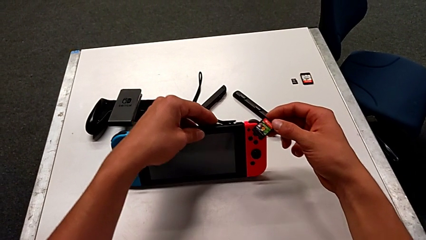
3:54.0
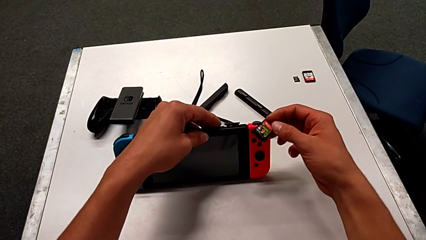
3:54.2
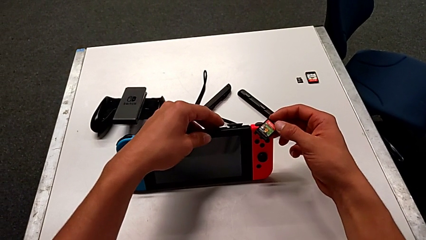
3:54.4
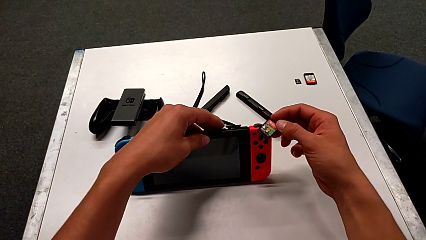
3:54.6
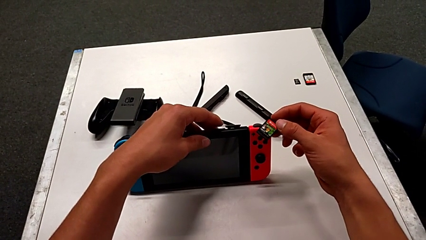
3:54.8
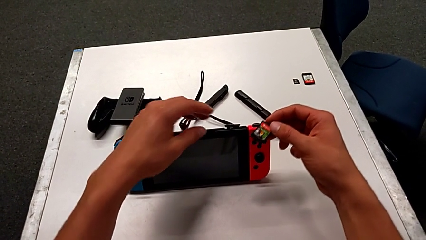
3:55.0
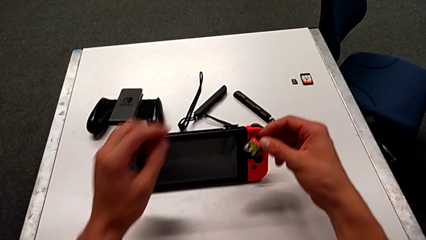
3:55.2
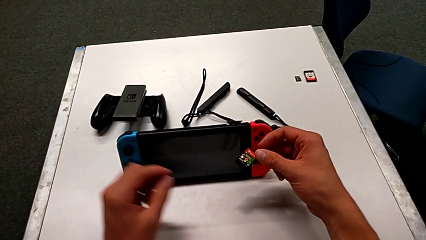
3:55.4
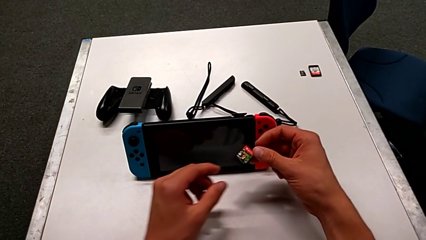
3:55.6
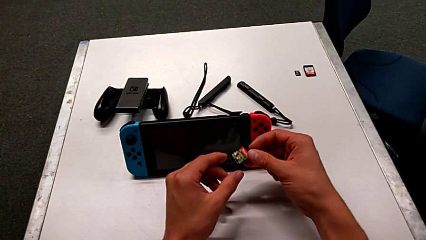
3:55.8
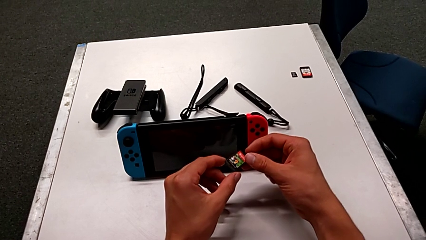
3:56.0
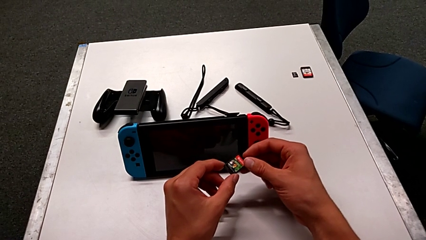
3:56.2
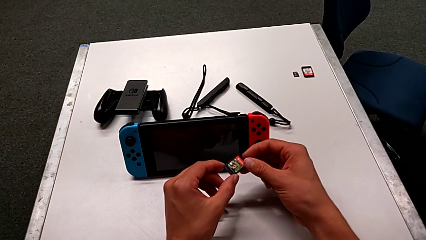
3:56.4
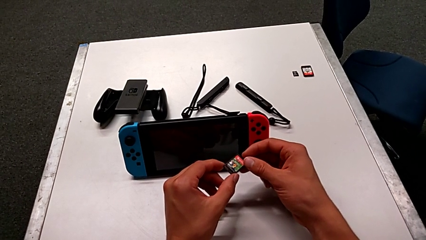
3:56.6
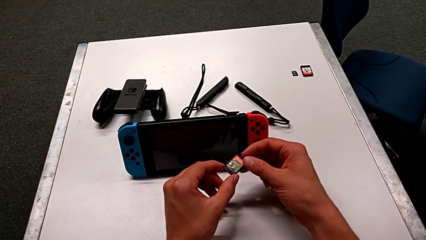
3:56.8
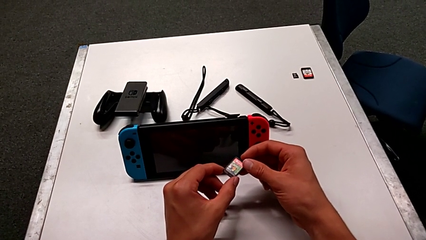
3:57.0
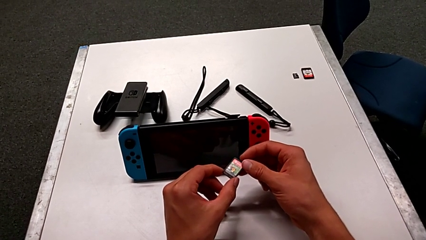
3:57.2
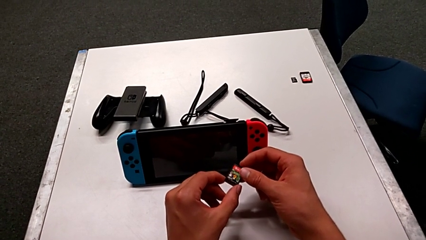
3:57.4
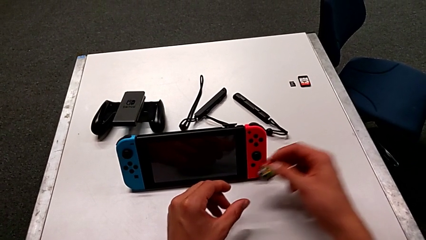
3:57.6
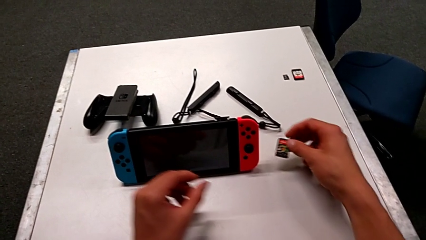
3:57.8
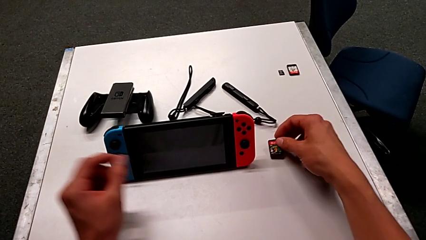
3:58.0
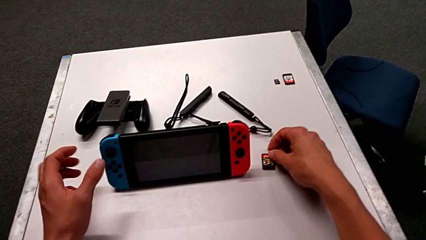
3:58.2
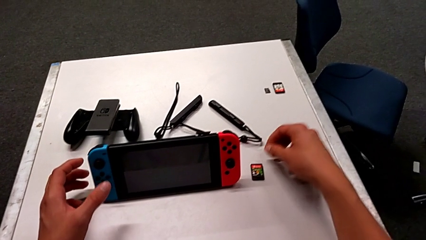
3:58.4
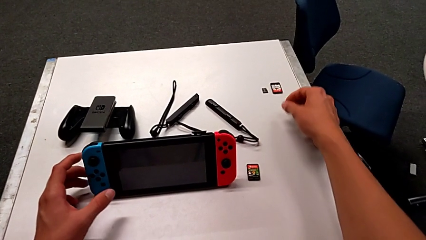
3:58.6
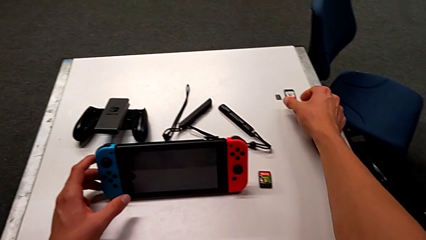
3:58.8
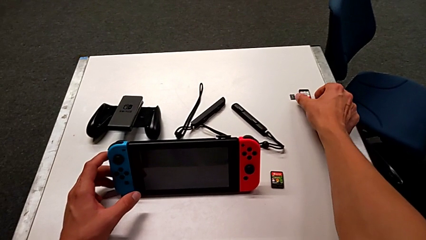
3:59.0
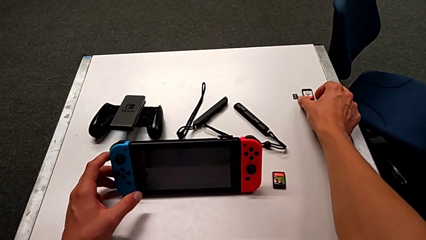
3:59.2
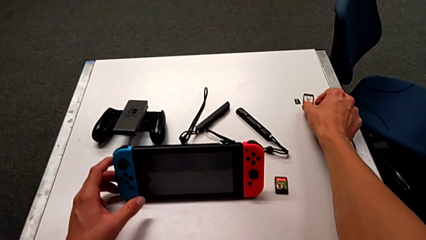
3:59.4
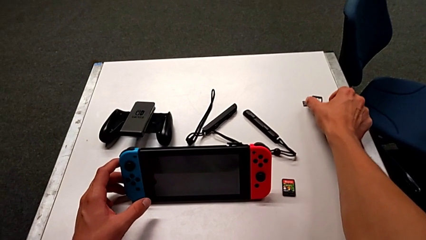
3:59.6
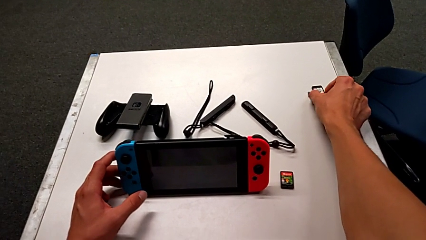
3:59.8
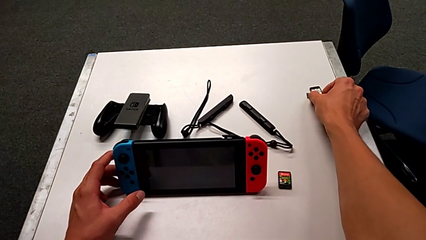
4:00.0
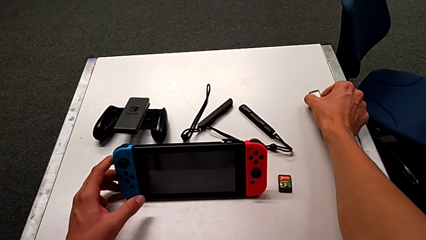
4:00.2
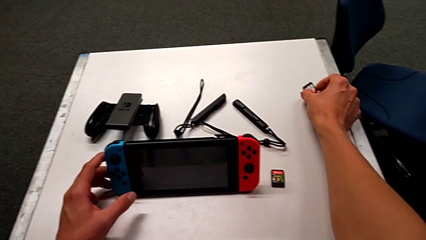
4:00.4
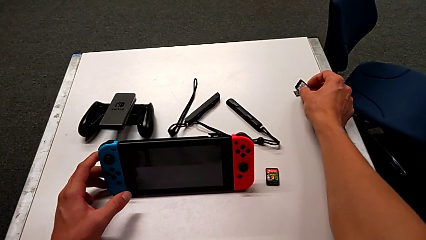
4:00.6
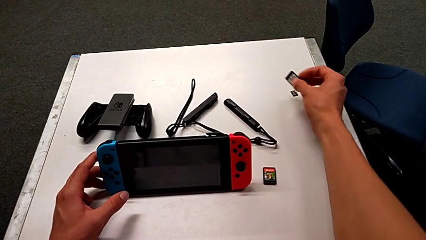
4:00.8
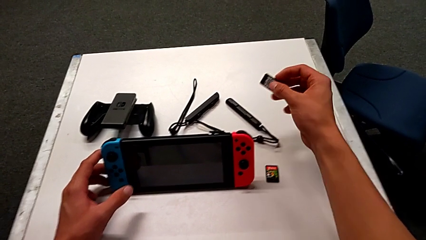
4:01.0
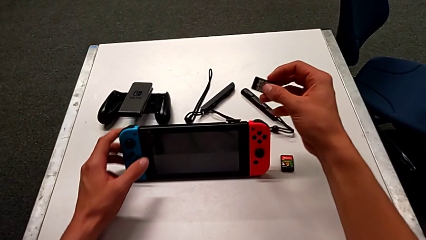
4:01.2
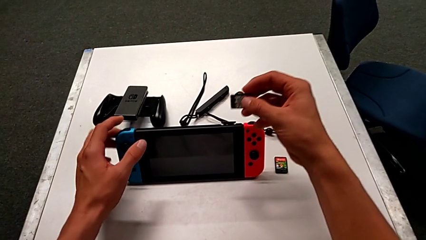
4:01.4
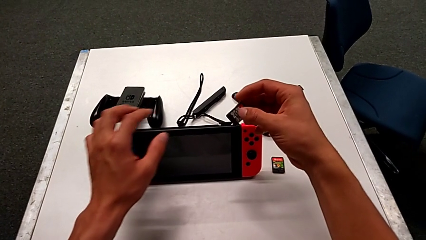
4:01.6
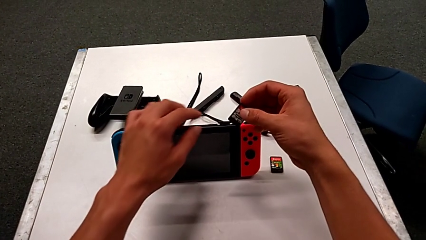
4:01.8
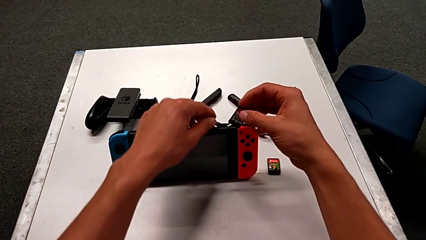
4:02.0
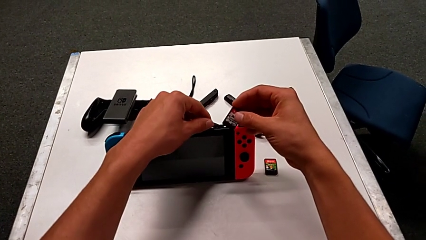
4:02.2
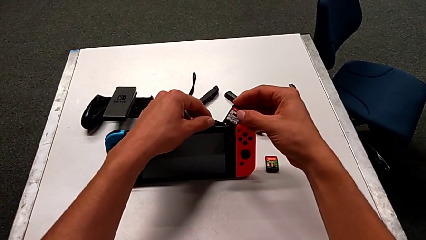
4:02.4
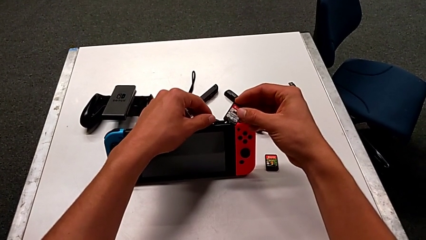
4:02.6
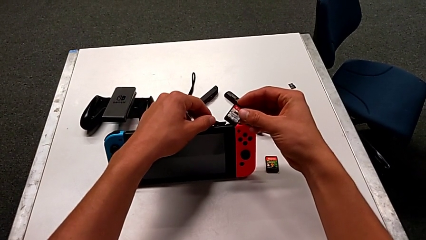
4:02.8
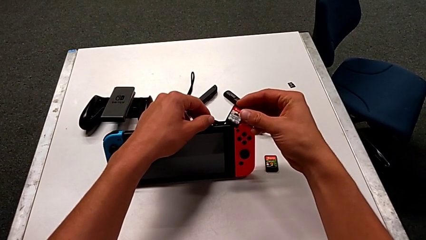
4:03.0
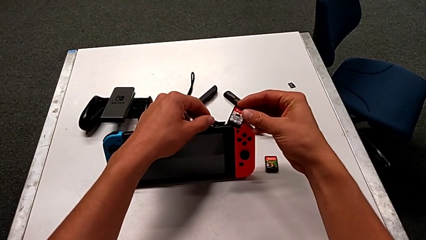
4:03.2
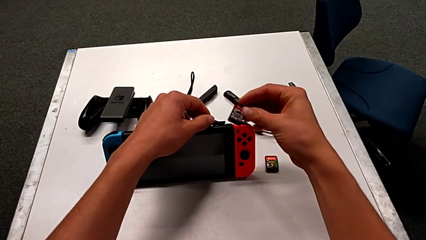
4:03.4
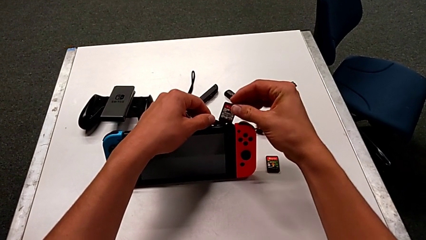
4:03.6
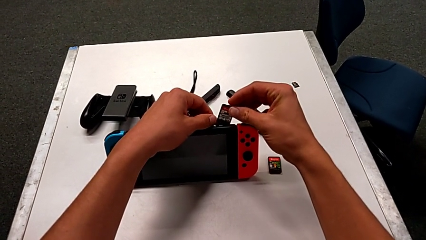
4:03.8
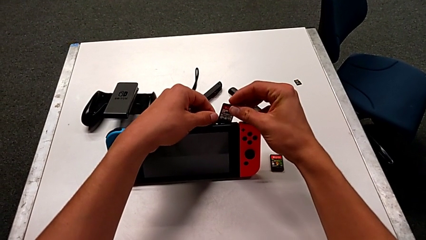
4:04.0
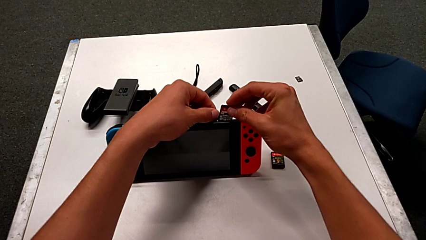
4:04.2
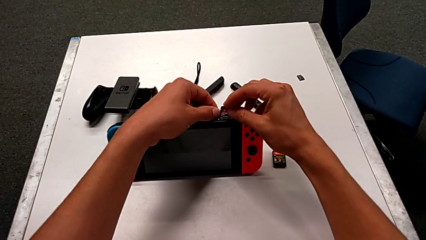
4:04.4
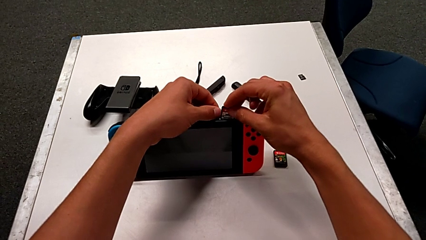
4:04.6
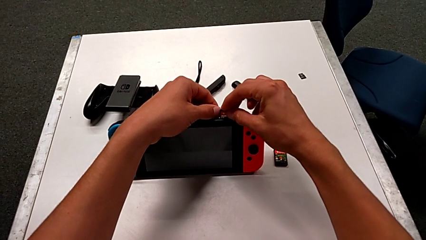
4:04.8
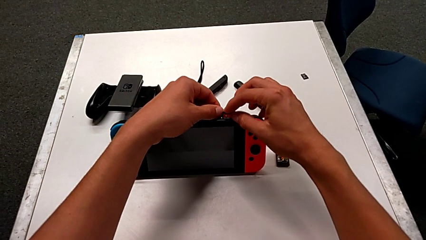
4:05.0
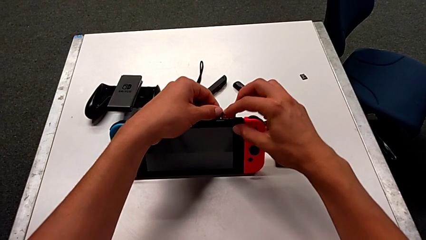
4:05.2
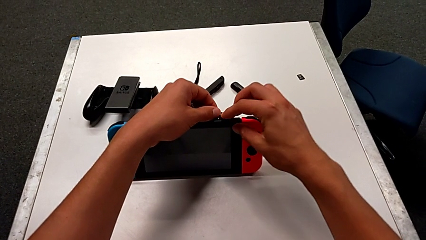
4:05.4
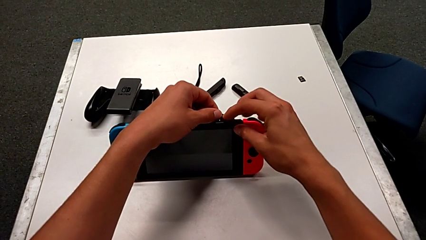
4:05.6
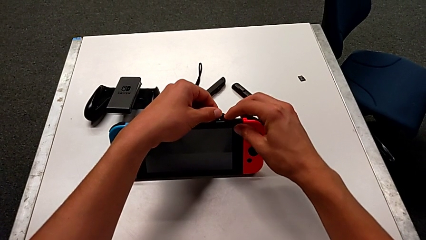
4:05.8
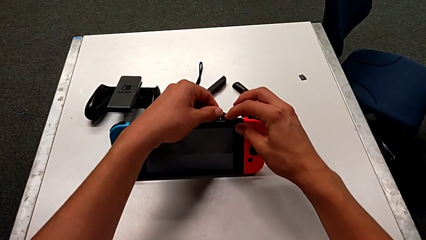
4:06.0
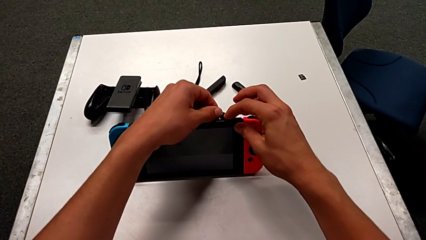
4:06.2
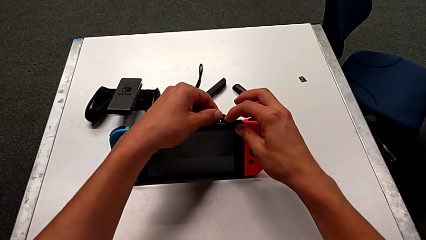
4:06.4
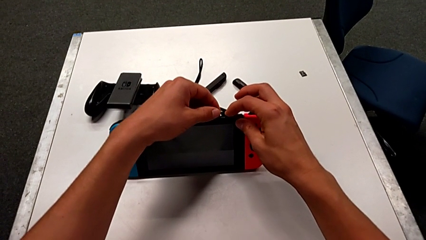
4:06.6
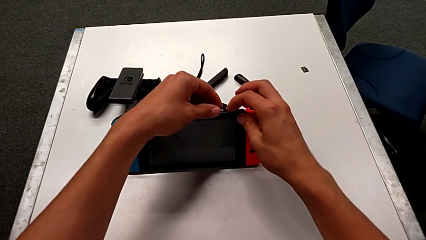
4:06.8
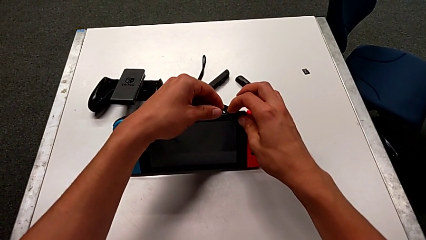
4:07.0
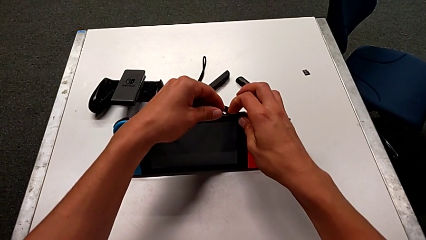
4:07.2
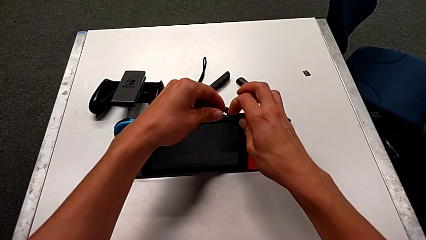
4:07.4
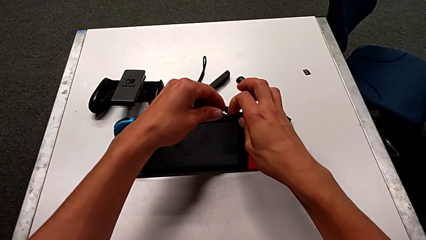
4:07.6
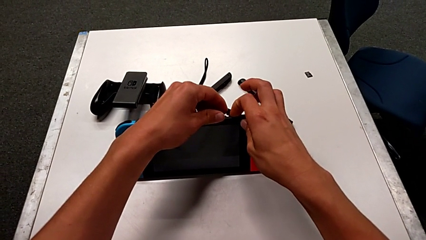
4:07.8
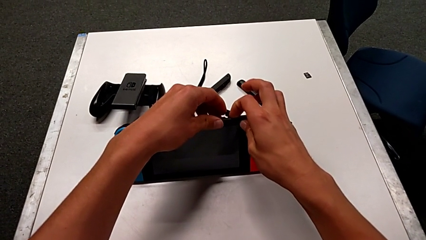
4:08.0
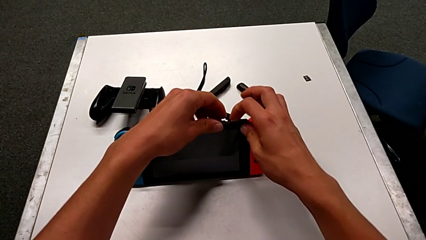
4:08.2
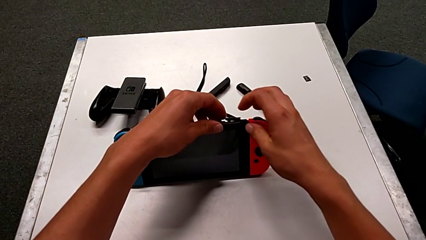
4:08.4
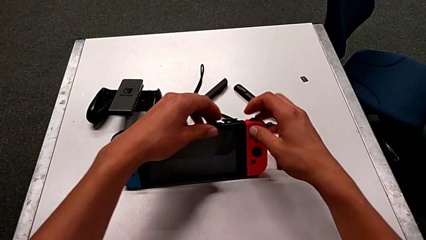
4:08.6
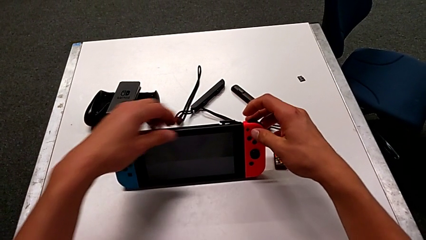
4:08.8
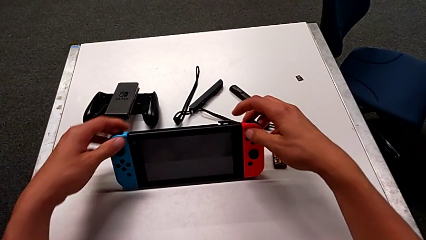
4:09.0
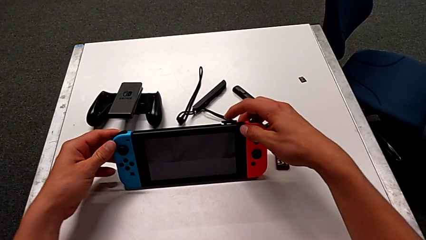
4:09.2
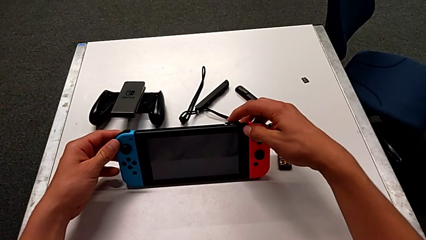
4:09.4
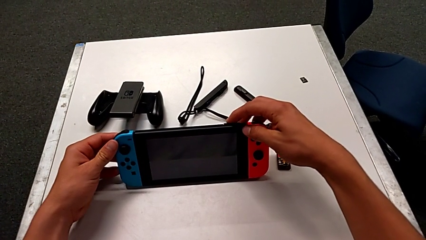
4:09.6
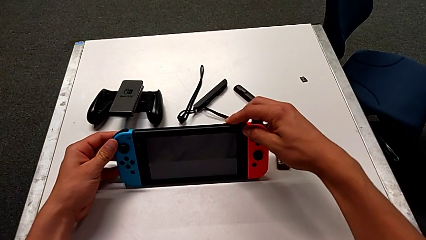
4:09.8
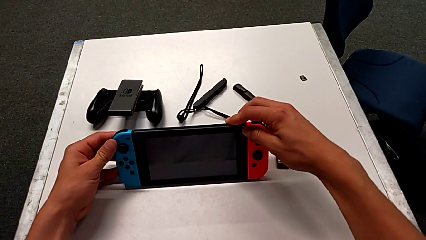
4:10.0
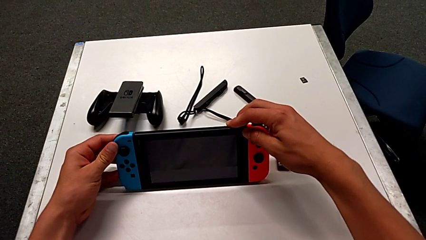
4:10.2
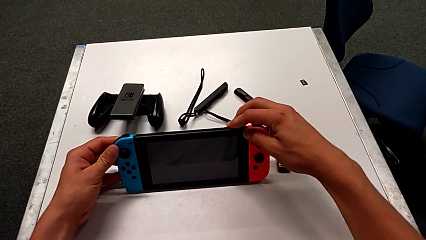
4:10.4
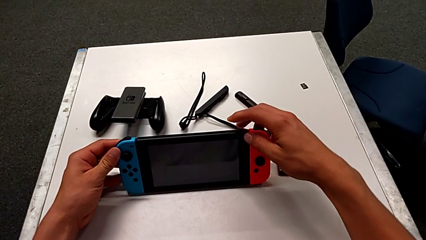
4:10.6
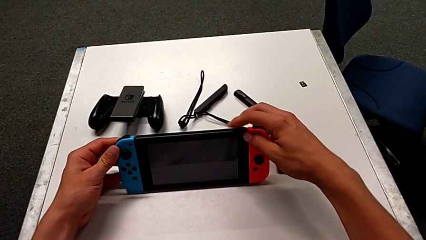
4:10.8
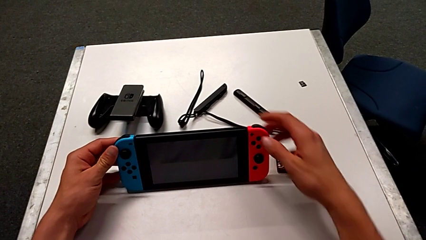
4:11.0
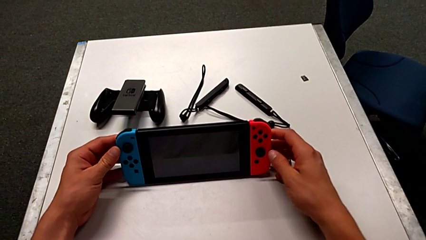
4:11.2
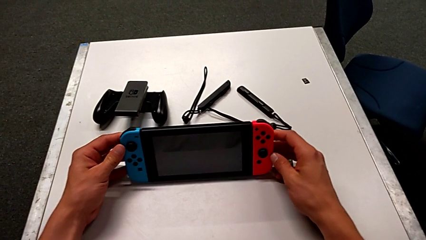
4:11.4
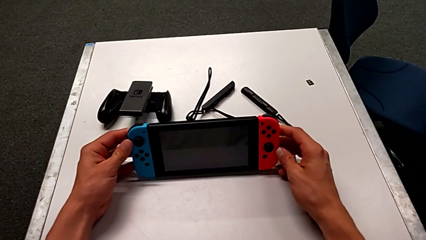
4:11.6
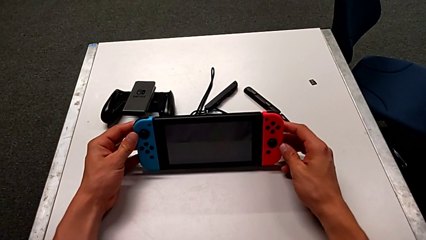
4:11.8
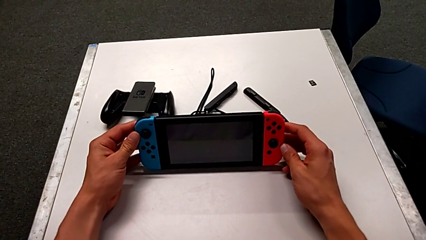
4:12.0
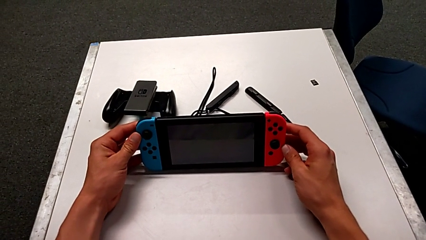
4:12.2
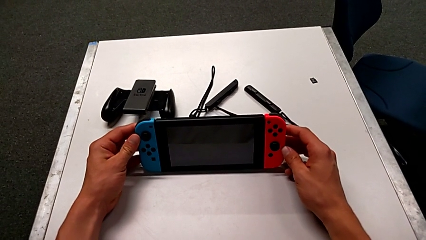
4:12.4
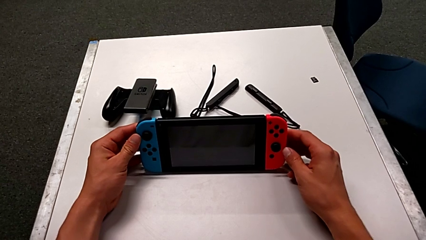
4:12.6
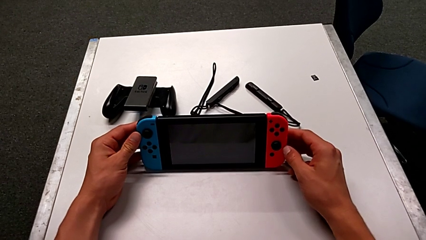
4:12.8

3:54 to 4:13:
The camera wearer is exchanging the game card of the Nintendo Switch. They keep holding the game card, grab the new game card, insert it, push it and stand the Nintendo Switch.
